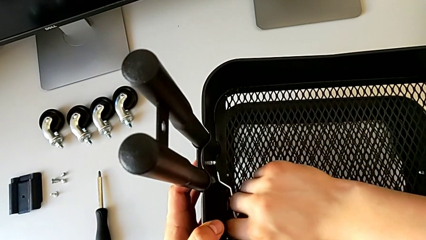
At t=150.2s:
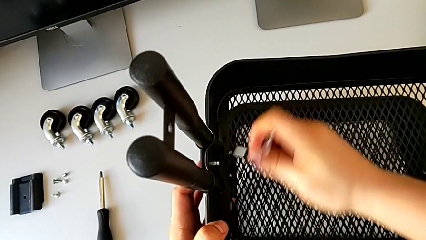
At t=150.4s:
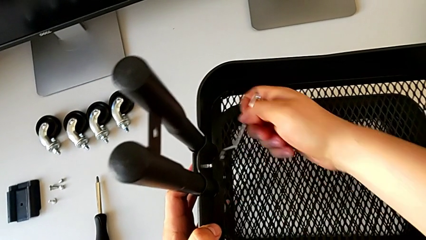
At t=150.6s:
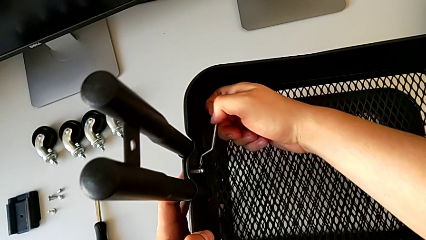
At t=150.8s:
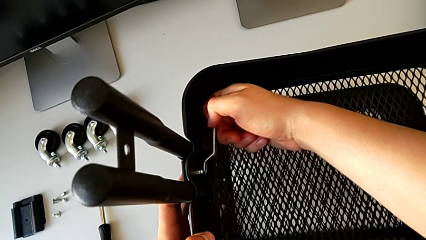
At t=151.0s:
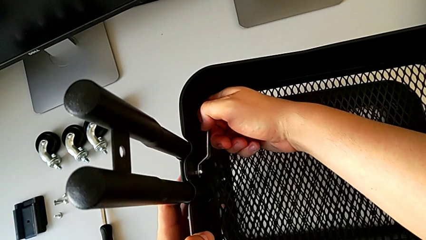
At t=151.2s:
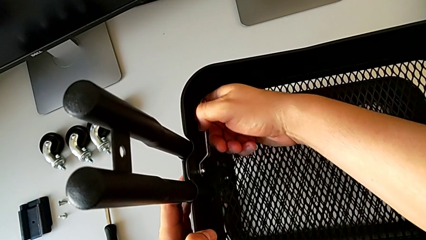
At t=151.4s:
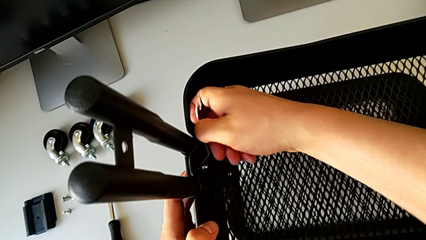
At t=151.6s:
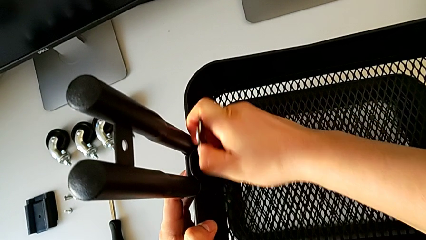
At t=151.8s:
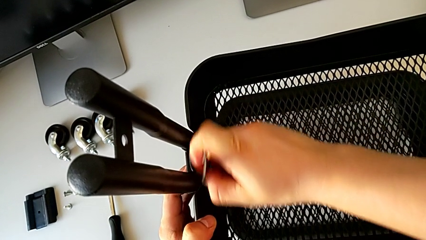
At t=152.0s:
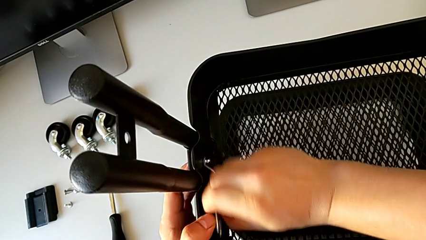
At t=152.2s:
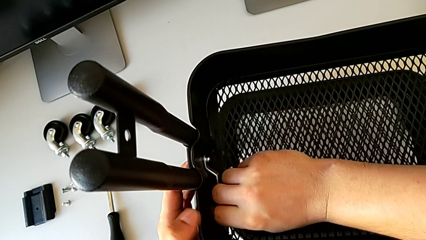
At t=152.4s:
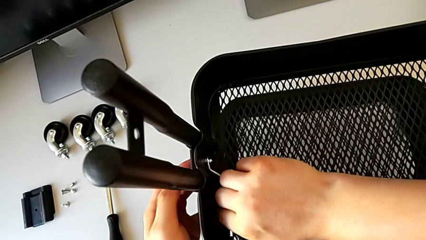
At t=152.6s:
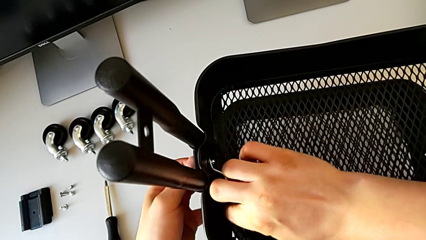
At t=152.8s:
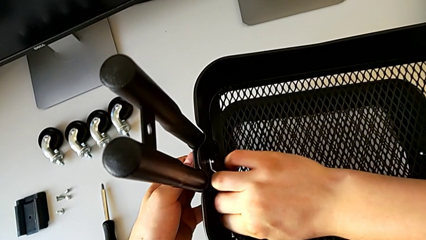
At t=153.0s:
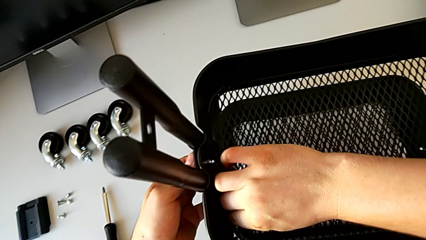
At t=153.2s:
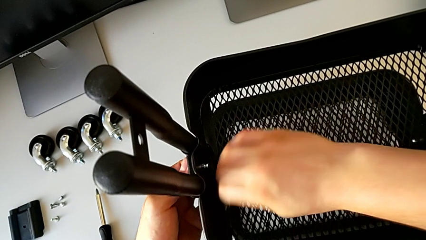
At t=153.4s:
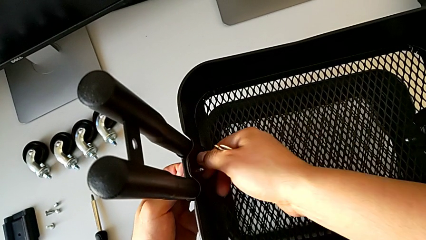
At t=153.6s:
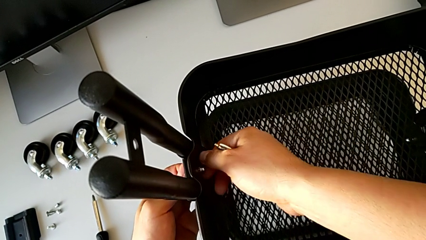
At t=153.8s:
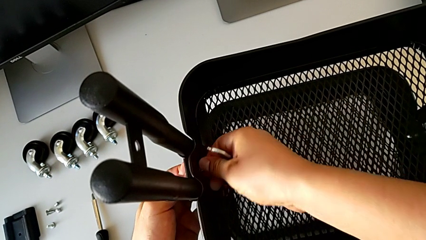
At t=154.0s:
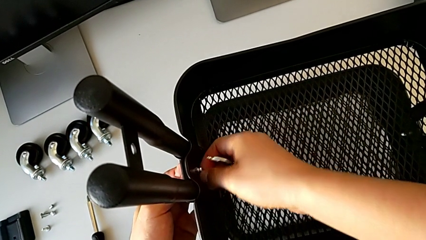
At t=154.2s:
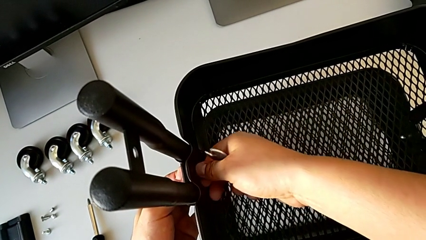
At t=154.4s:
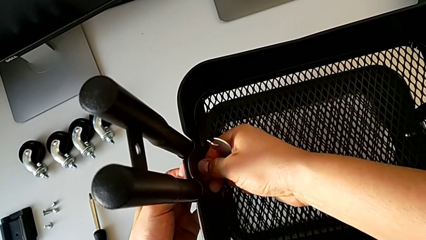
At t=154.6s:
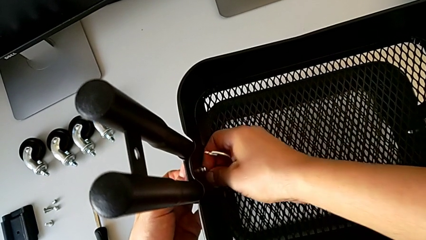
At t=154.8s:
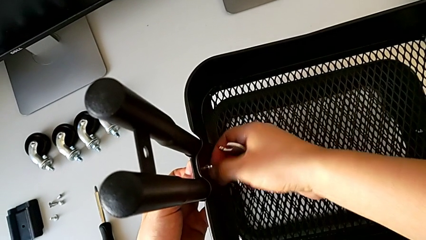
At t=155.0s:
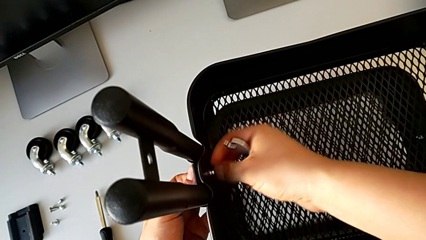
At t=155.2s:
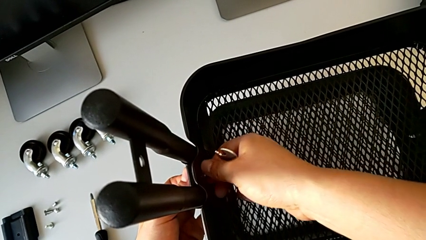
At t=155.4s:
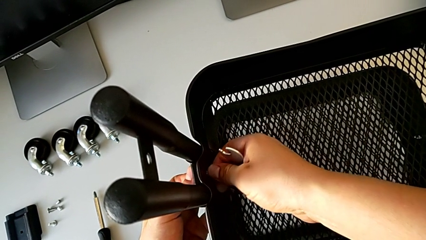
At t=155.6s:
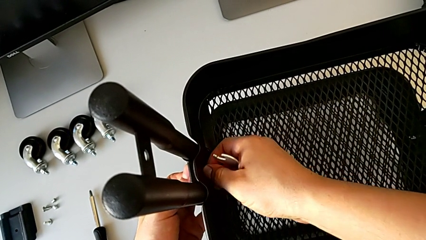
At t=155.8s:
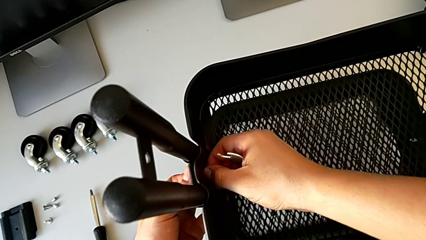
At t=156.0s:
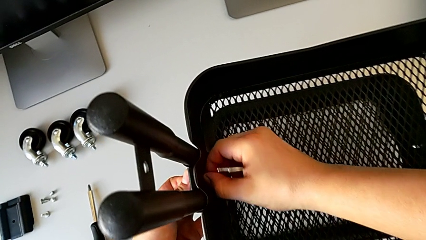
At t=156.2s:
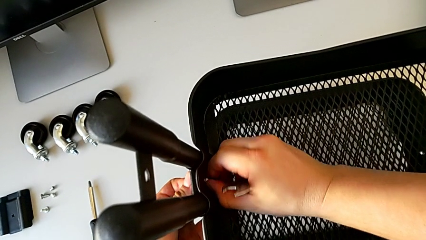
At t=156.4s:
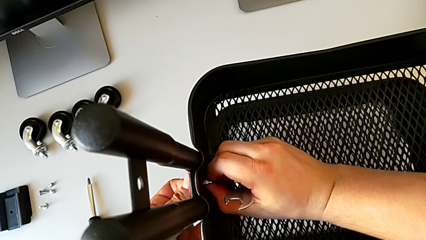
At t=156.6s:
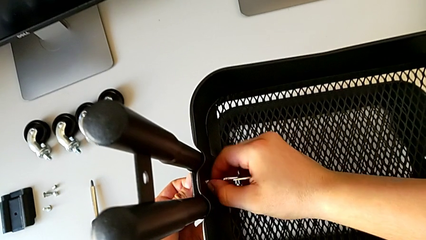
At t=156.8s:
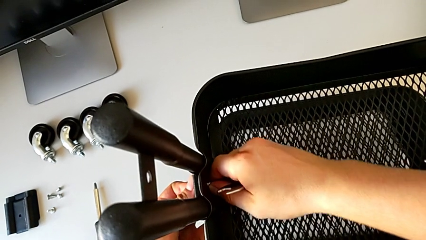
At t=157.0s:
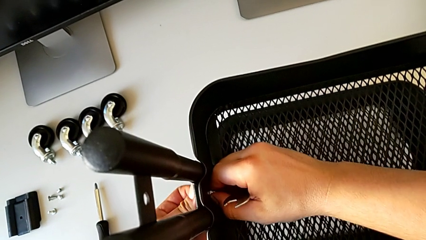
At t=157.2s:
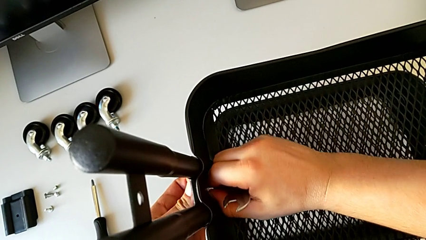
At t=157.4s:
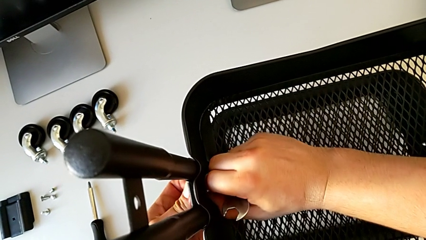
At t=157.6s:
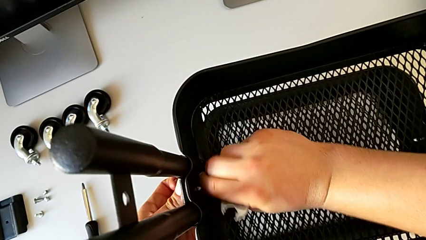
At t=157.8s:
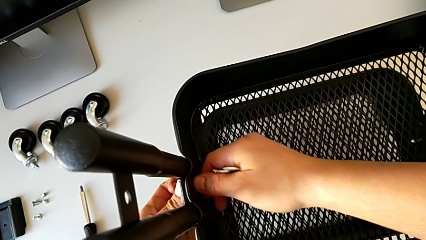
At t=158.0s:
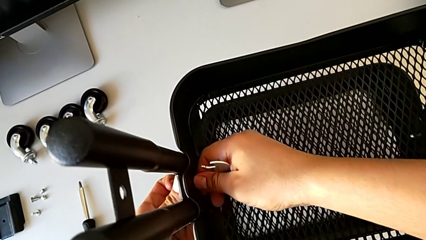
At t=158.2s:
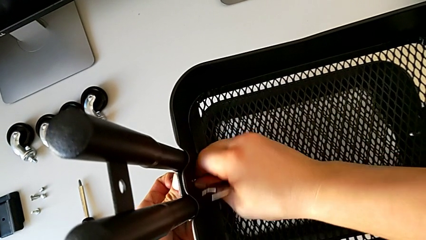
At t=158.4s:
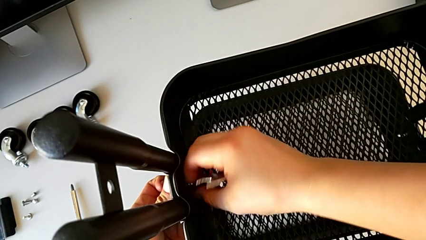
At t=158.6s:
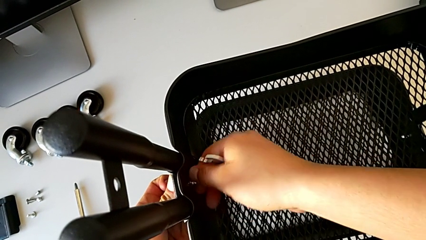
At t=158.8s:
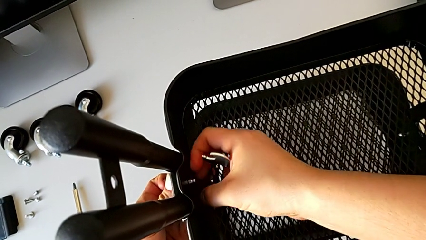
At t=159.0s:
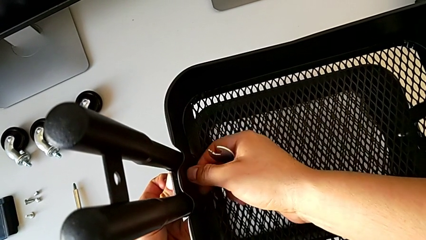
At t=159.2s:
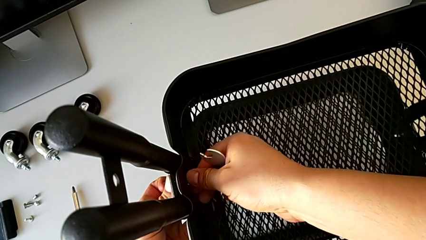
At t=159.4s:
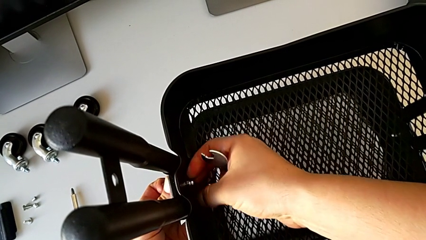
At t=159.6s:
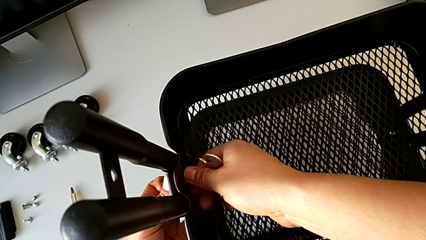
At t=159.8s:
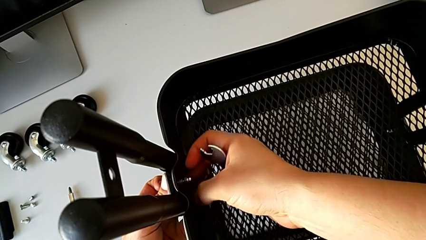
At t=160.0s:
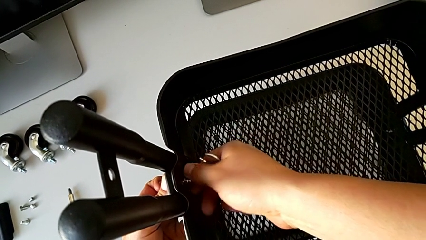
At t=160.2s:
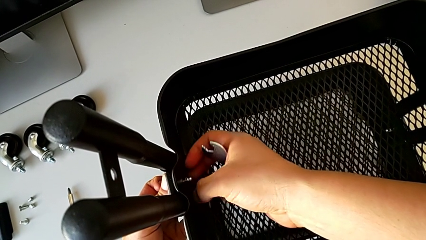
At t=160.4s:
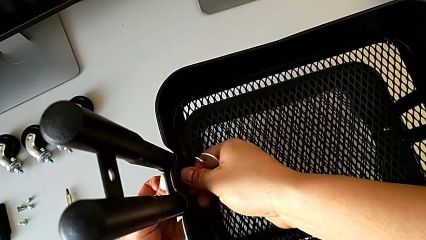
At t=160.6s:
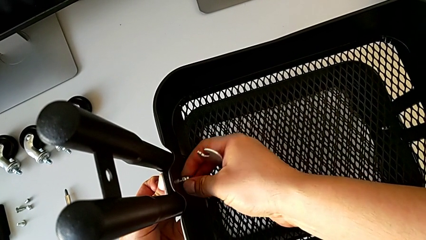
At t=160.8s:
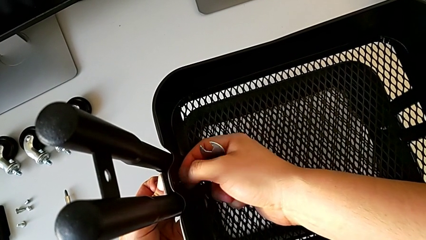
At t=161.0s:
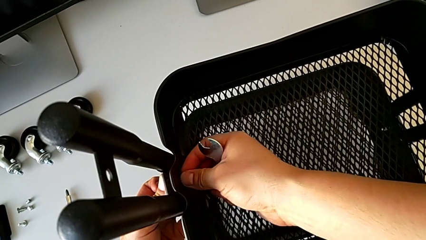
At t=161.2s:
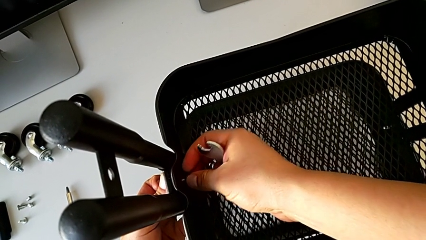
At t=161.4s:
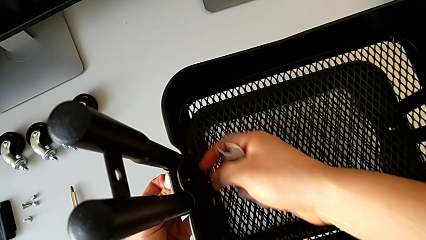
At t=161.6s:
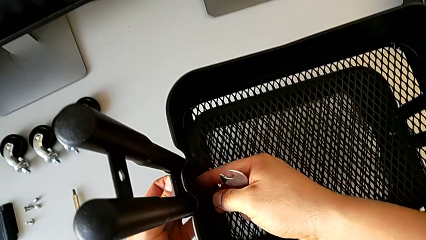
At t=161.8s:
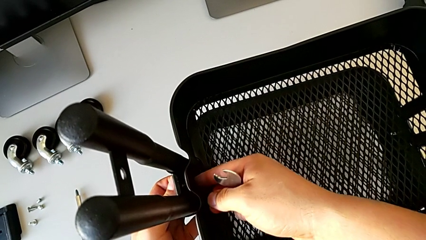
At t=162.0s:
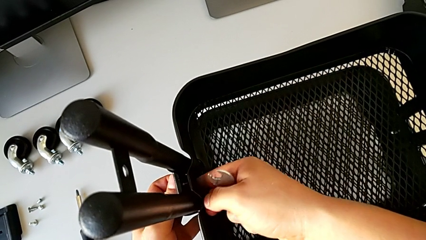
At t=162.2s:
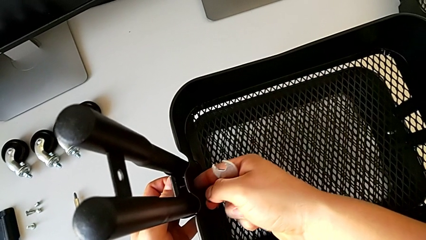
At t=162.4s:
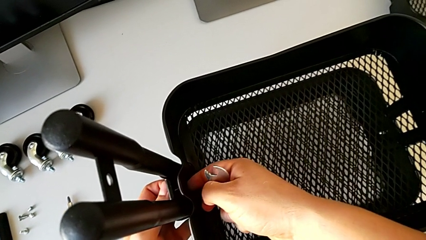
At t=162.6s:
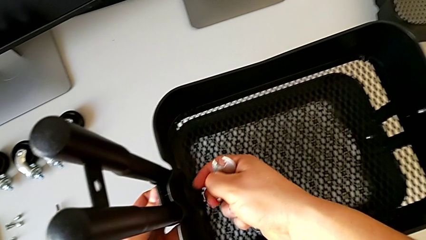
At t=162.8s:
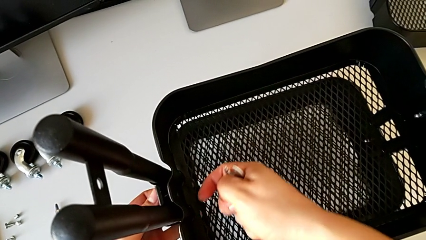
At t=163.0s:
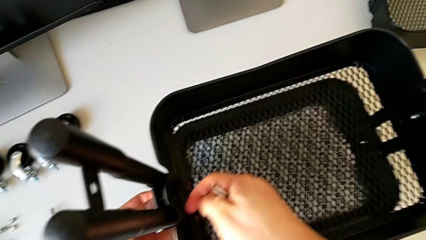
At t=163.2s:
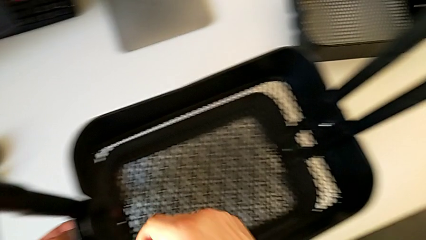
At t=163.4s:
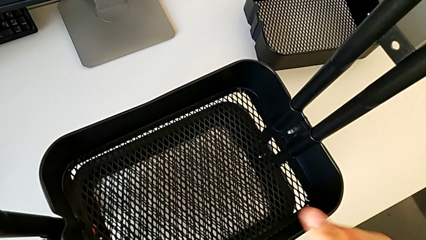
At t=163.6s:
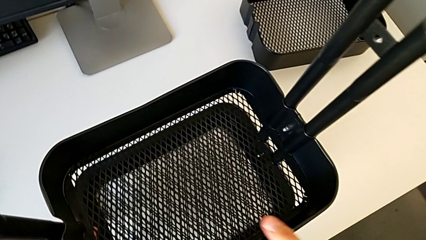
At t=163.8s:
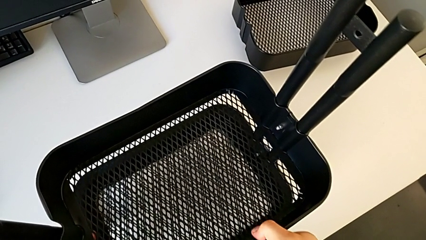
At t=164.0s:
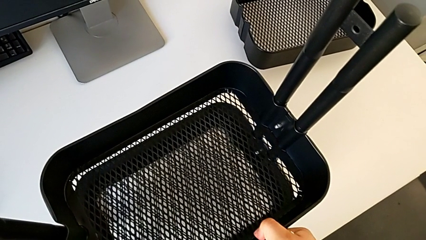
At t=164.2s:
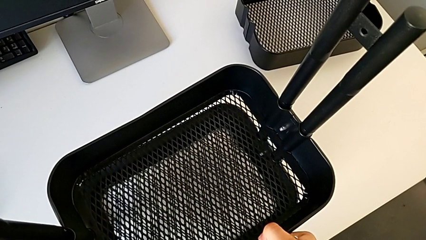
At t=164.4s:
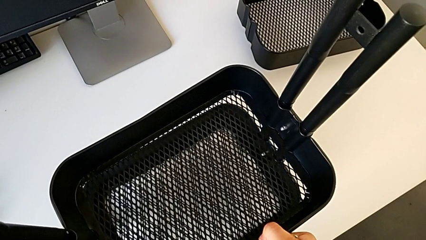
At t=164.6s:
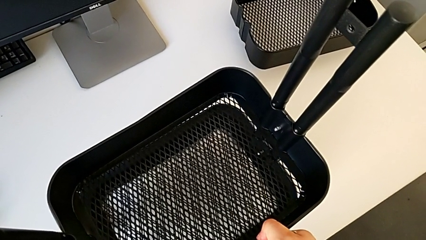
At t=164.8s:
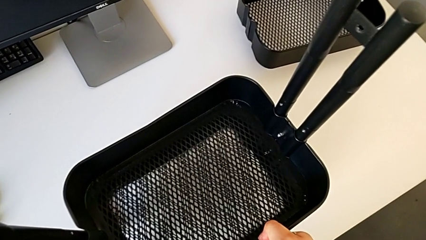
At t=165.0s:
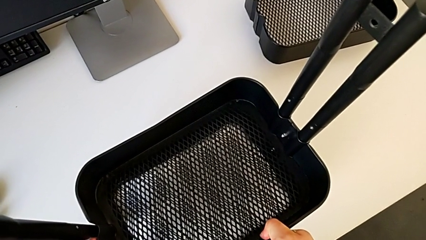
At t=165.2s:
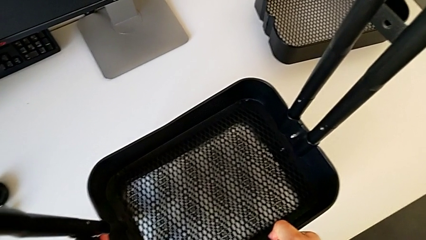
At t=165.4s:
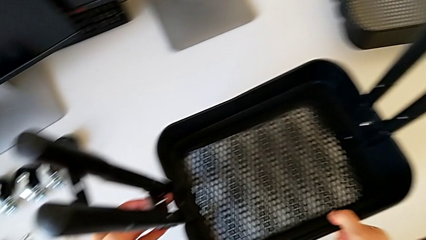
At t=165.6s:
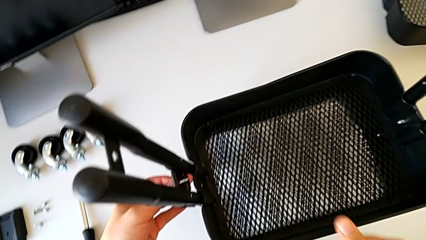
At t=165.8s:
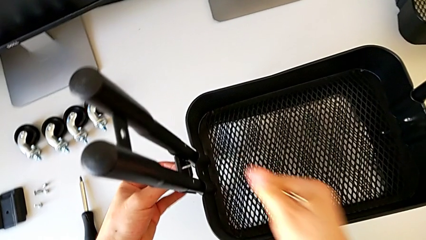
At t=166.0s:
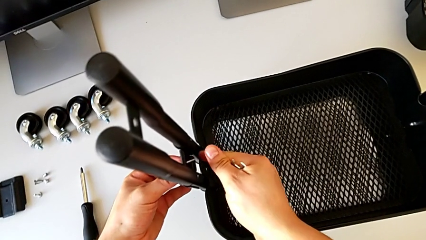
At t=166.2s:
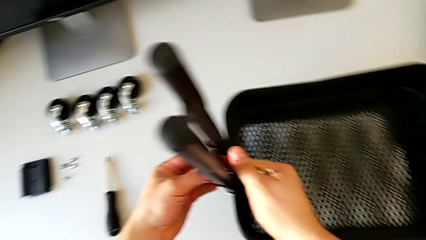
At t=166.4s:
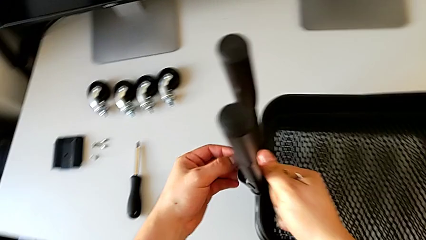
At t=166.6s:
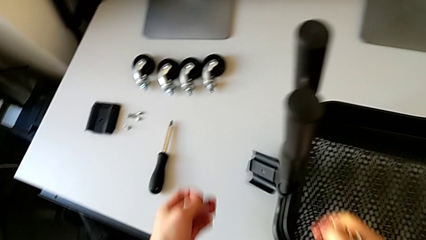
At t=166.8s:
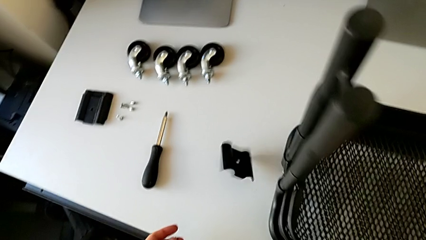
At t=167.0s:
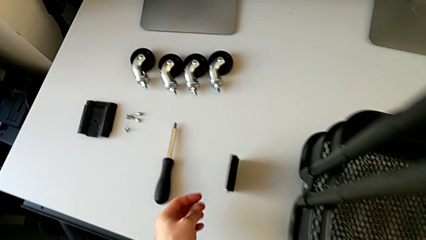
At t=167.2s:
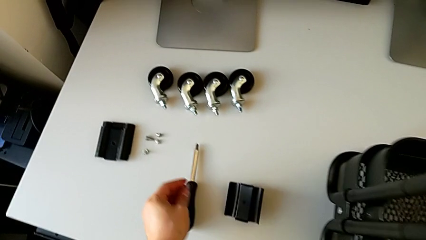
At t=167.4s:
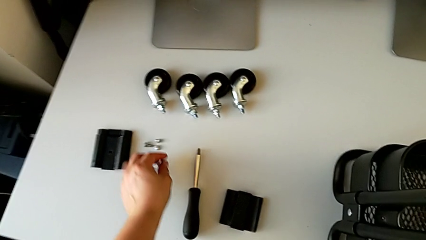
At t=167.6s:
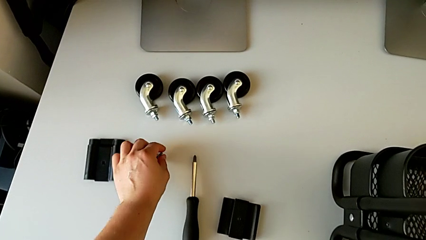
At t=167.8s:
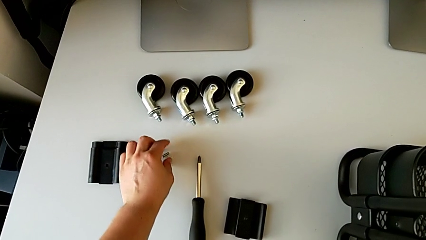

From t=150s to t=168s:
The camera wearer is disassembling the tray in the middle. They unscrew the hexagon cap nut, withdraw the hexagonal wrench, unscrew the hexagon cap nut, disassemble it, disassemble the bracket, slide the grid tray, wrongly drop the bracket and place the bolt.
